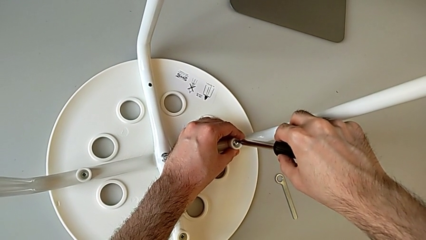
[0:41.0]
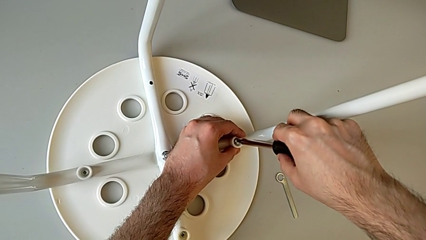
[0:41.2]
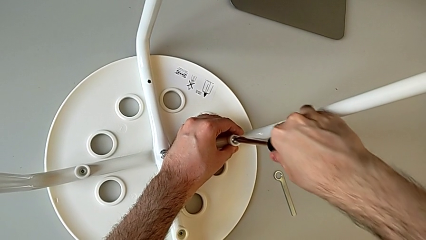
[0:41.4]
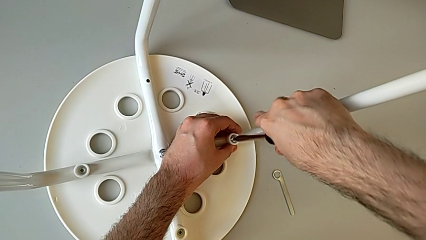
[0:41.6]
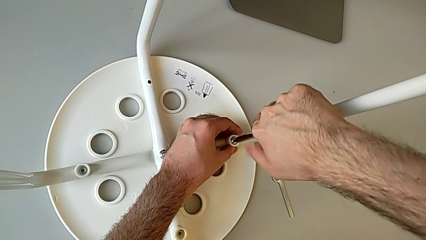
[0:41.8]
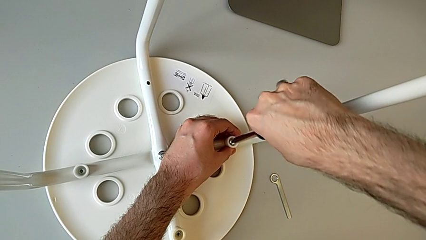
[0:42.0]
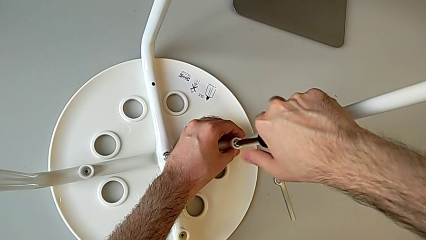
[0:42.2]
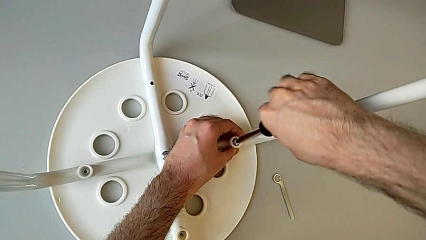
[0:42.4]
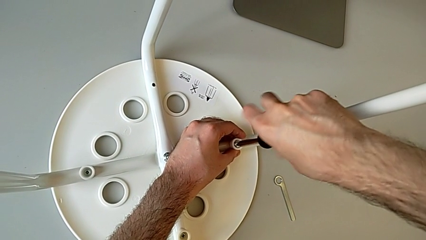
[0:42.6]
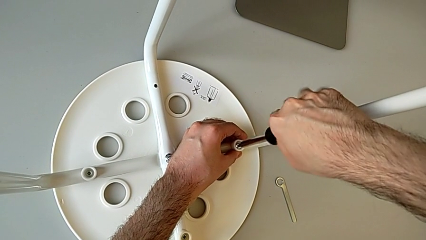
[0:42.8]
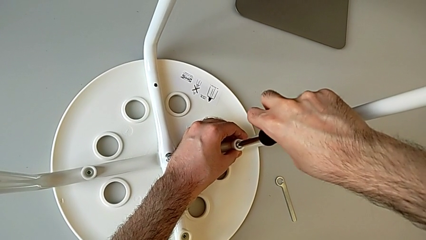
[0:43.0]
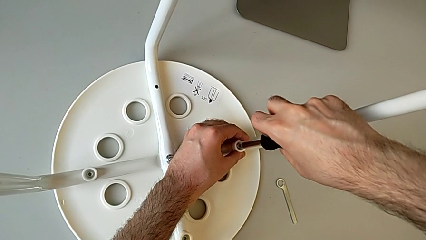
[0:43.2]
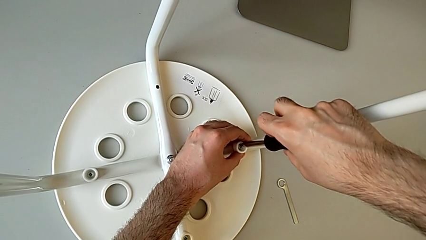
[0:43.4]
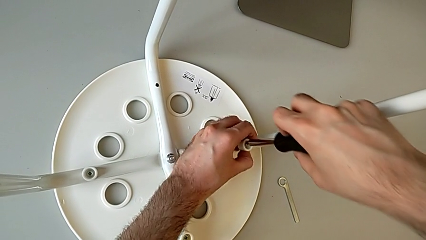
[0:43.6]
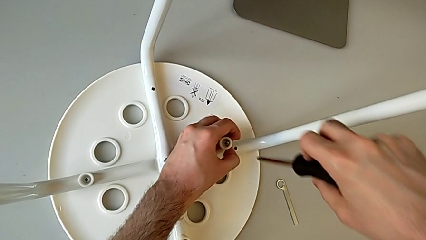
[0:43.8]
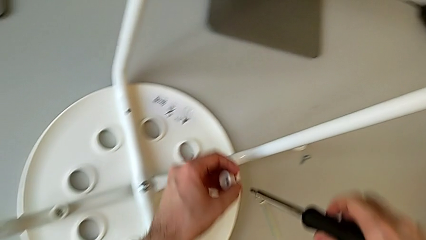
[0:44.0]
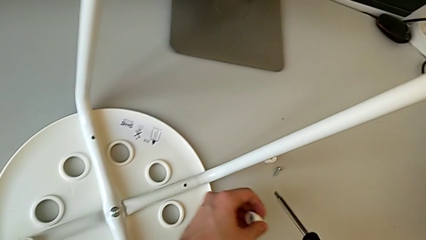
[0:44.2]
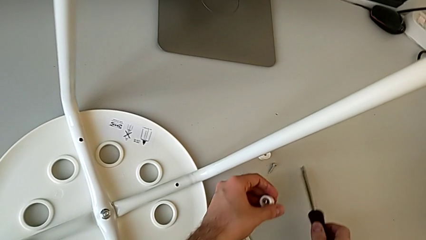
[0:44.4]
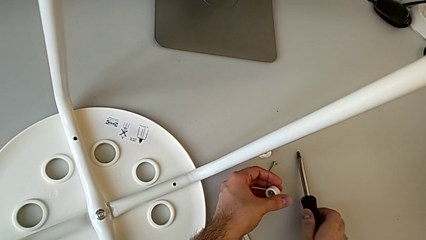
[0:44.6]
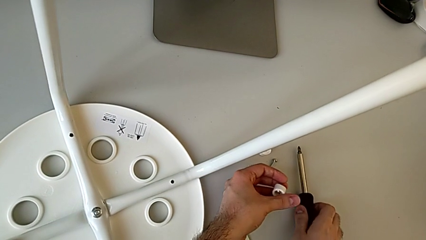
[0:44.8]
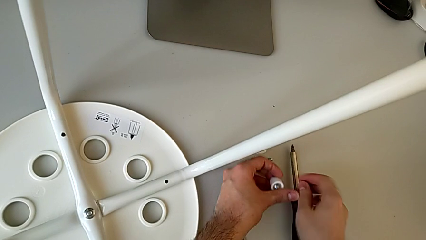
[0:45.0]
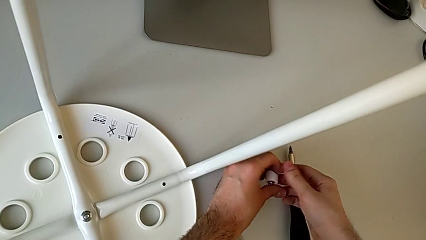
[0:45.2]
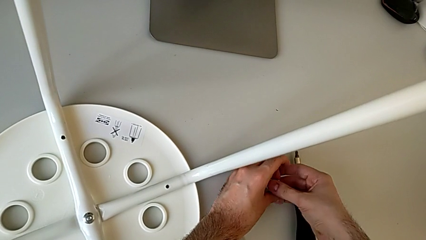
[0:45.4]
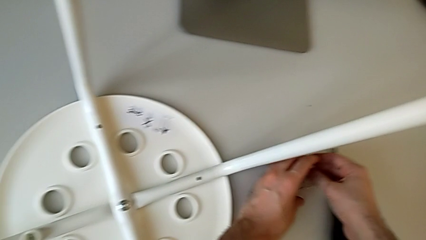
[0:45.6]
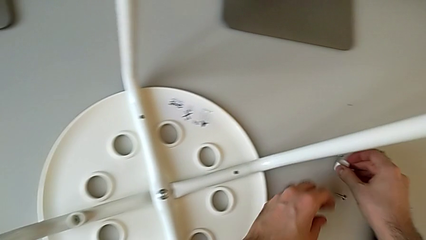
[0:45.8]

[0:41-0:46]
The camera wearer is unscrewing the second screw on the leg of the chair. They grab the second washer, unscrew the screw, disassemble the washer, lift the black screwdriver, place it and place the screw.

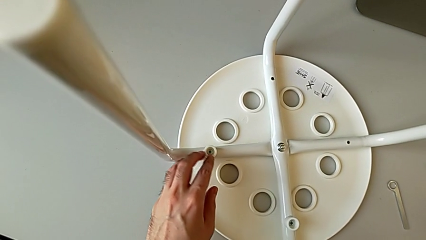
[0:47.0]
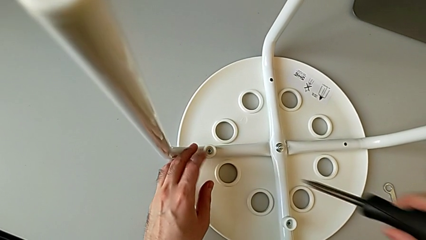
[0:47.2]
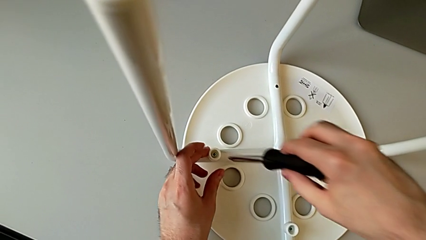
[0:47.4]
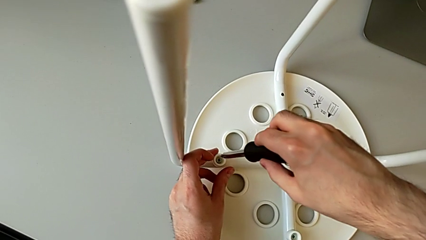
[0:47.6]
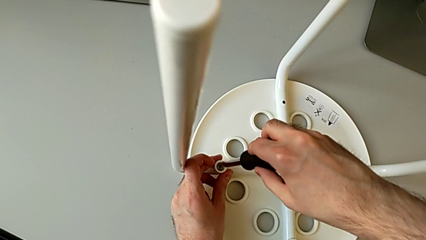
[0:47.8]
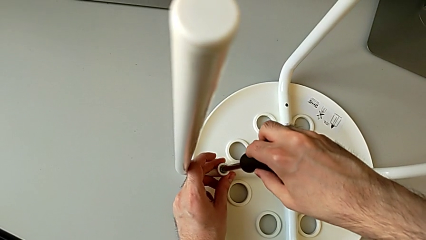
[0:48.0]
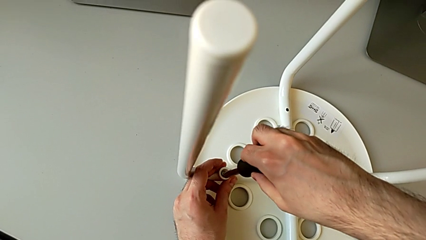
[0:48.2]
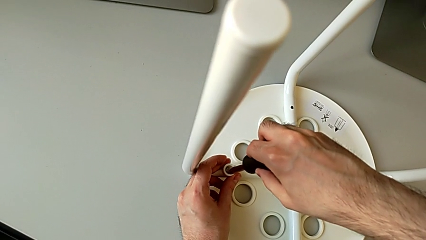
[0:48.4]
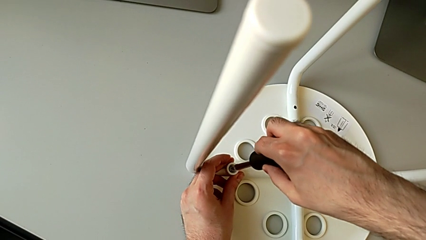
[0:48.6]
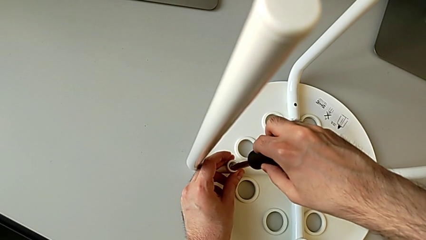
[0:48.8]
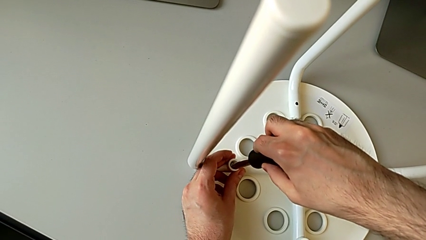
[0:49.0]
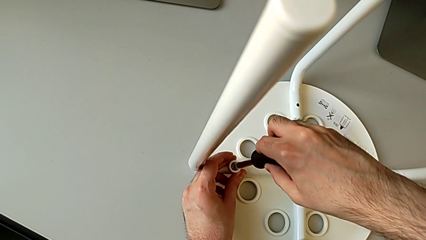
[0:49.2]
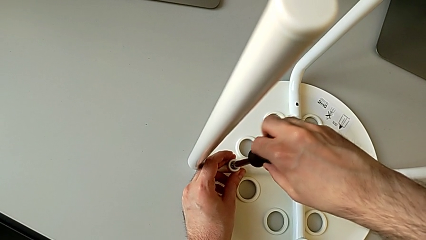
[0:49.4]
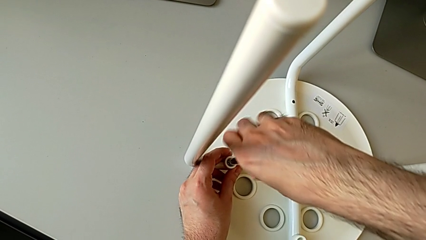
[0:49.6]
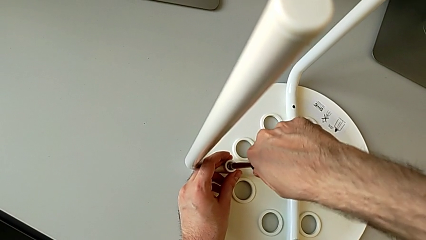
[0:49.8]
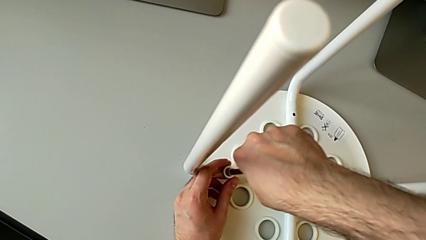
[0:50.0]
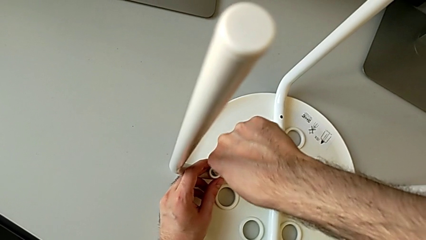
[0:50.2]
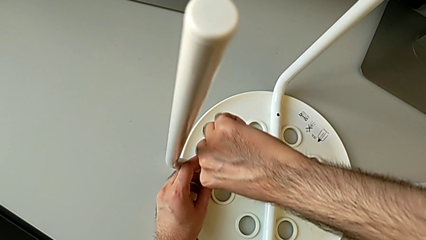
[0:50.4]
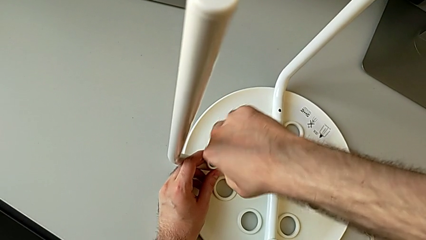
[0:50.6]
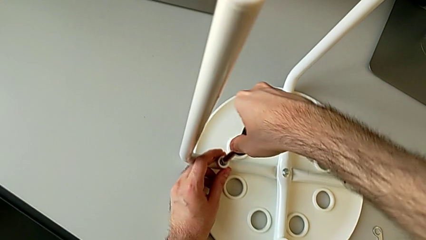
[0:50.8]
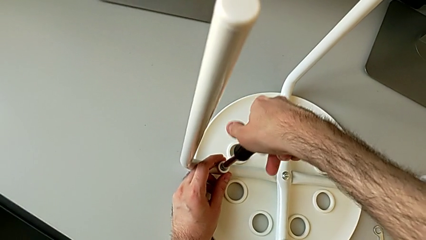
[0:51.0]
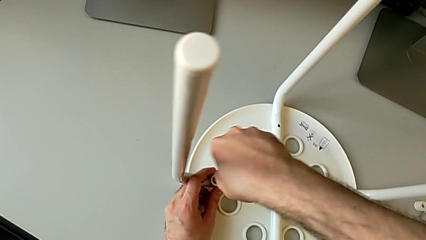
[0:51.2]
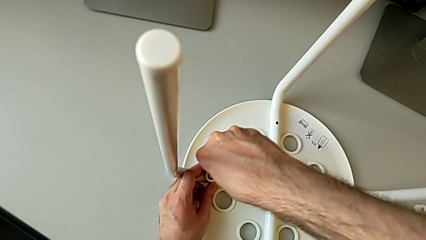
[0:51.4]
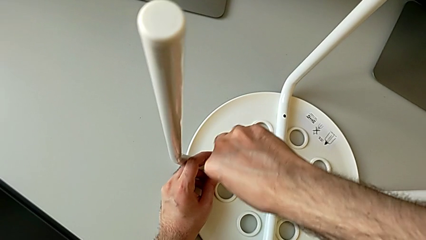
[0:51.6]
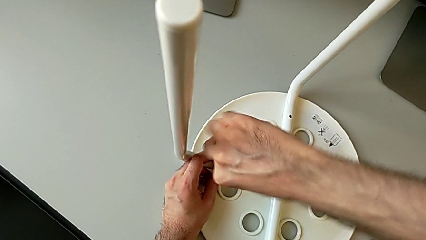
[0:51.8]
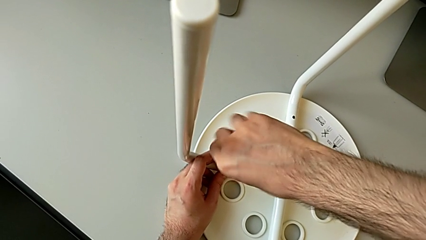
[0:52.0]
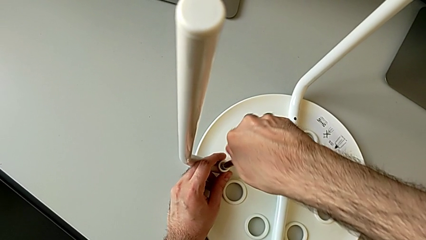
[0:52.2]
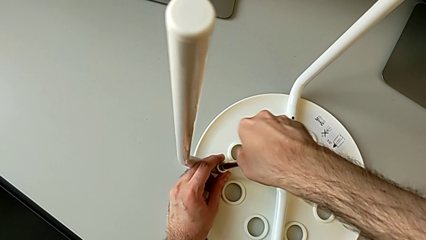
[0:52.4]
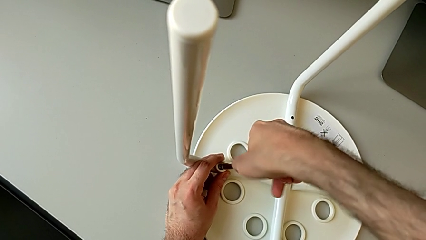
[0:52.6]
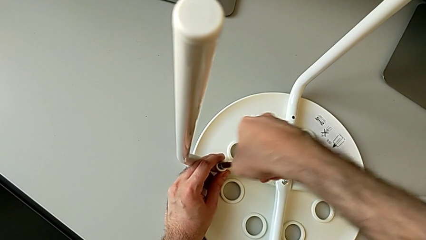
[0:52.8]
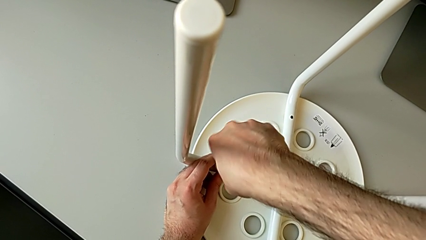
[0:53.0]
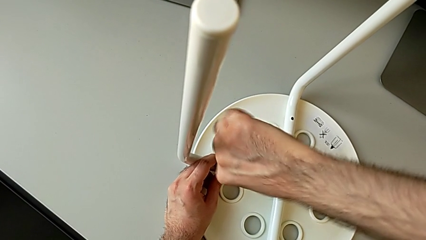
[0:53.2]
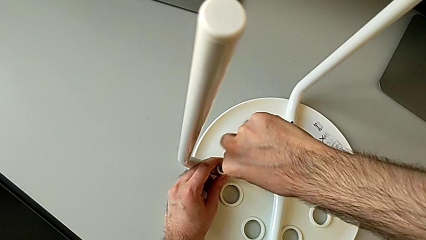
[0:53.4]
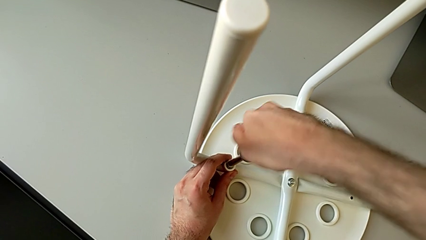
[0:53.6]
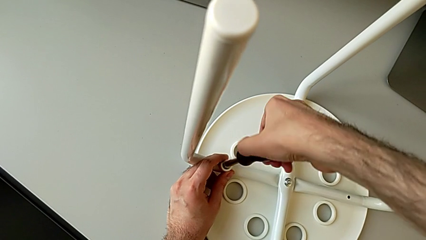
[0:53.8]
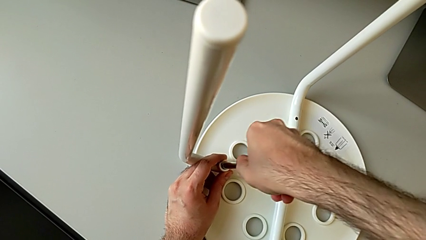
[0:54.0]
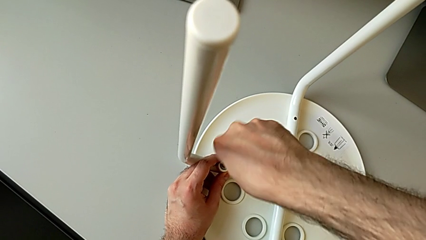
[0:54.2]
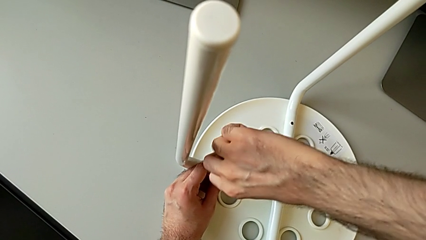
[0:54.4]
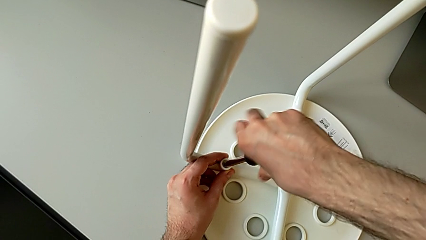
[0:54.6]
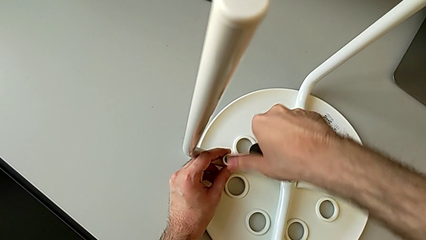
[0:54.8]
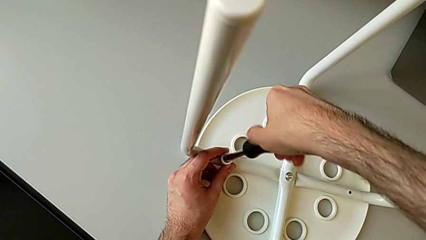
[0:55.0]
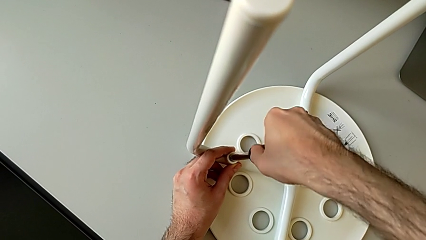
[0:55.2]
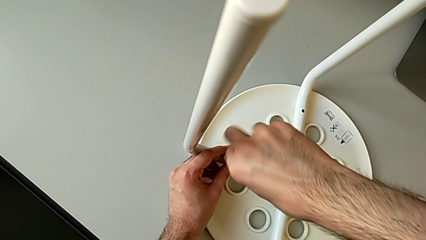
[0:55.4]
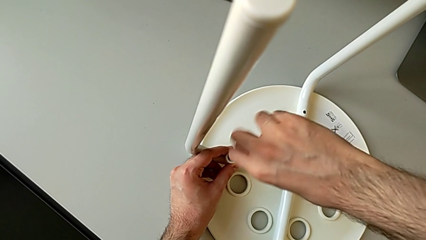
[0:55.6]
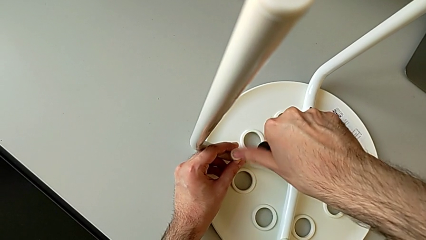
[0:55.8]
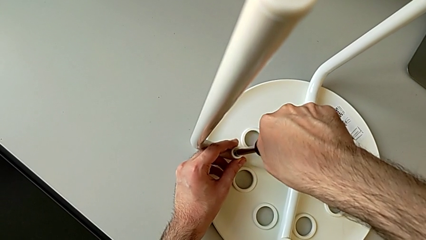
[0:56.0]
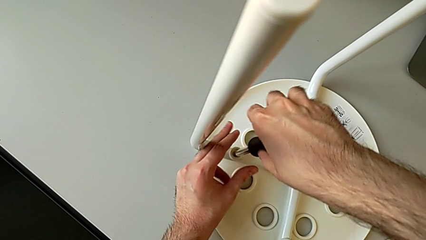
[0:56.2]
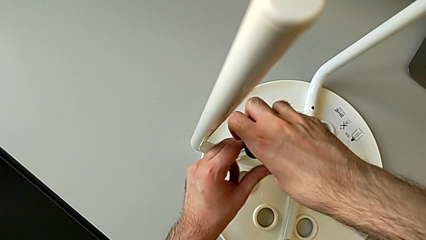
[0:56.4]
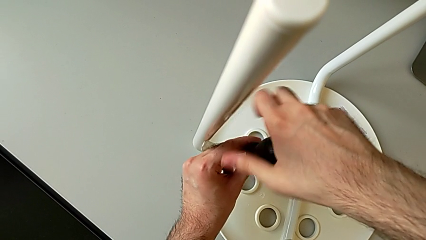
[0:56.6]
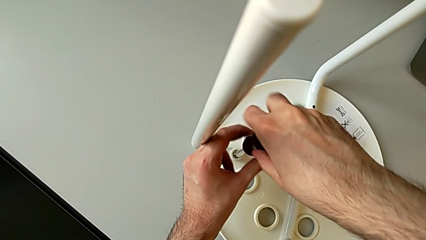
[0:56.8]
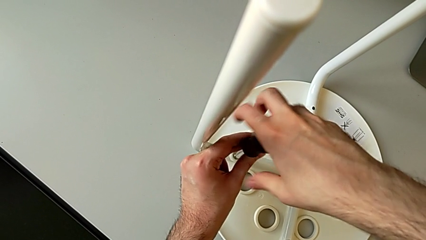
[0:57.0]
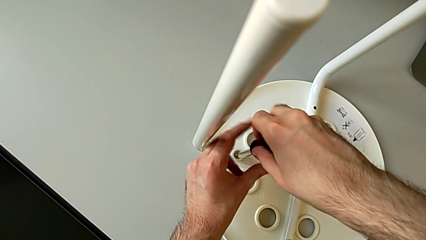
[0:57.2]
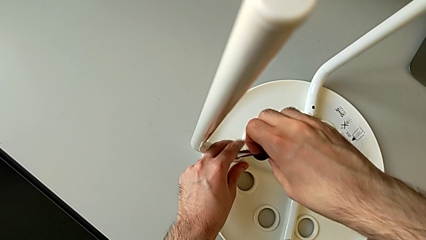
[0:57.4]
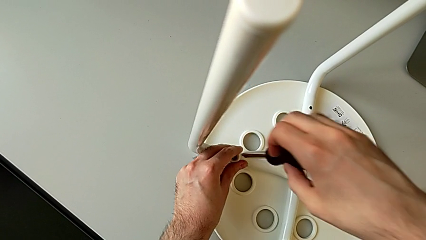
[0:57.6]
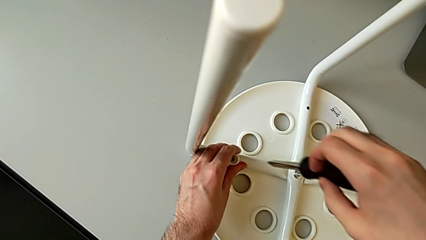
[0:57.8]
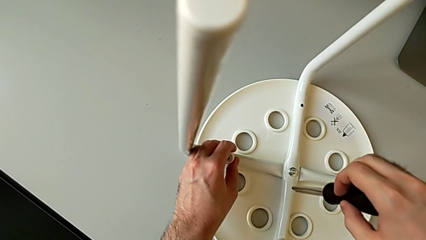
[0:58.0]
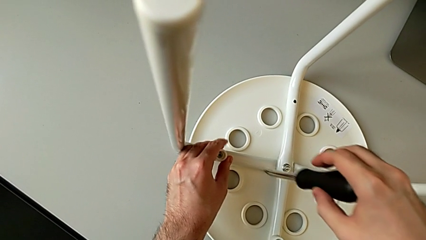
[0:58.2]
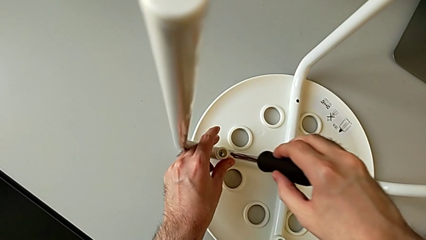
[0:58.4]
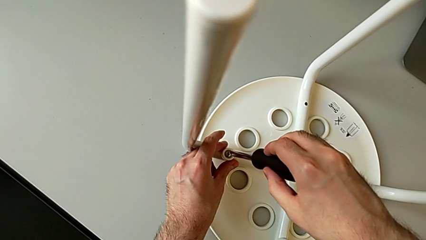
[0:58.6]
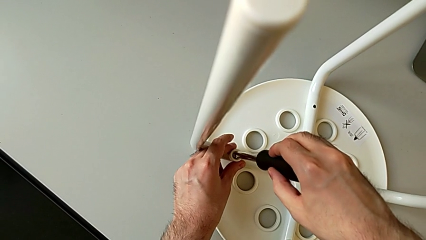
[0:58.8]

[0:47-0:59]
The camera wearer is unscrewing the third screw on the leg of the chair. They grab the washer, hold the third washer, unscrew the third screw, hold the screwdriver, lift the black screwdriver and grab the third washer.
